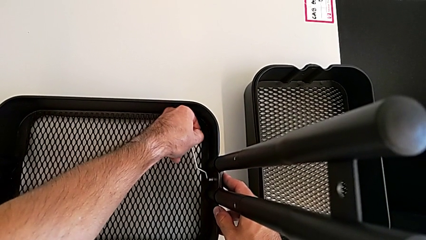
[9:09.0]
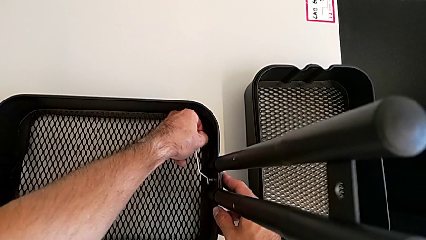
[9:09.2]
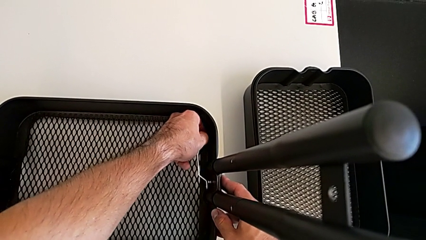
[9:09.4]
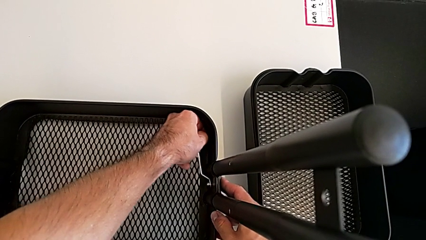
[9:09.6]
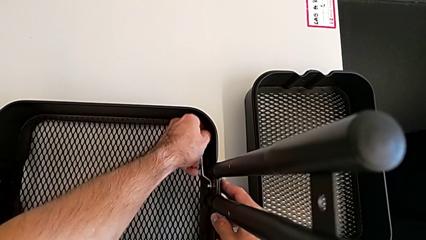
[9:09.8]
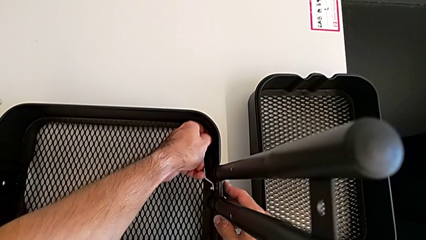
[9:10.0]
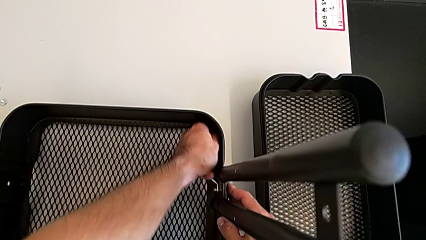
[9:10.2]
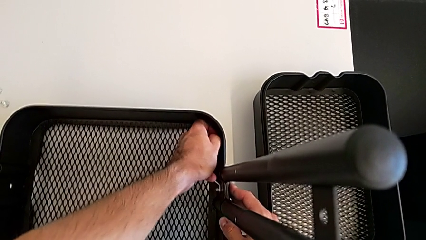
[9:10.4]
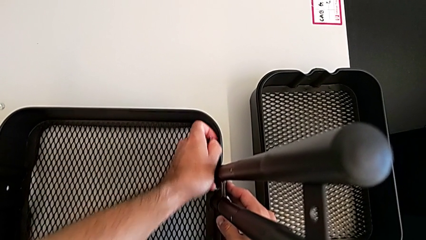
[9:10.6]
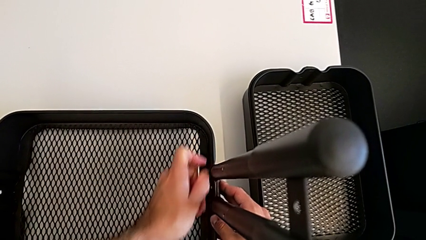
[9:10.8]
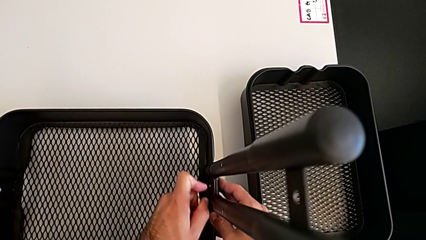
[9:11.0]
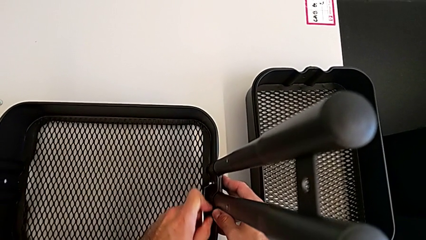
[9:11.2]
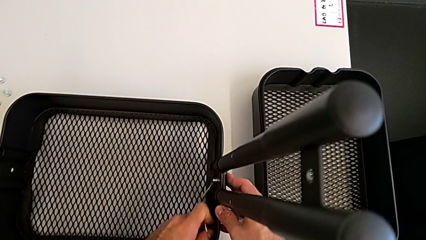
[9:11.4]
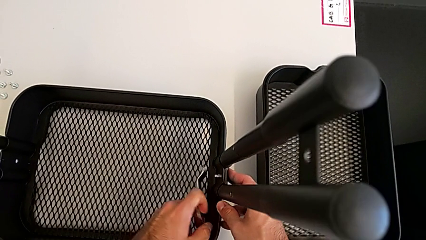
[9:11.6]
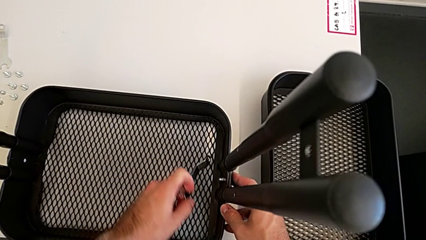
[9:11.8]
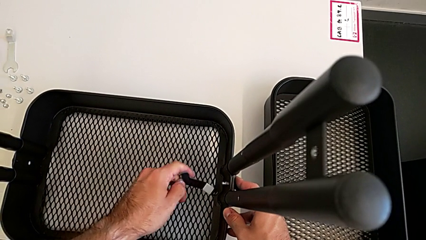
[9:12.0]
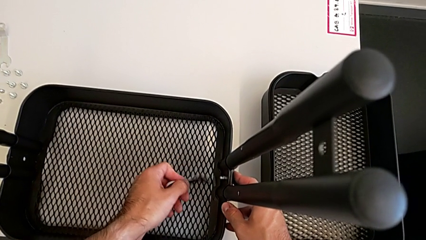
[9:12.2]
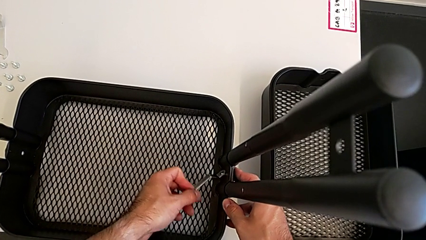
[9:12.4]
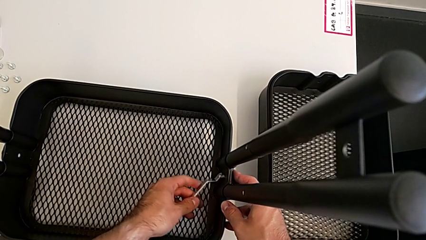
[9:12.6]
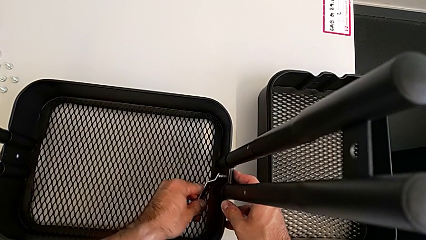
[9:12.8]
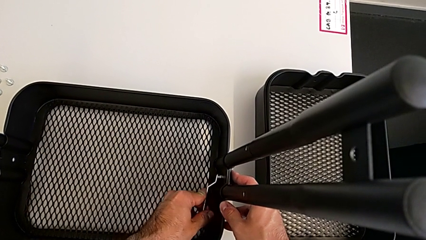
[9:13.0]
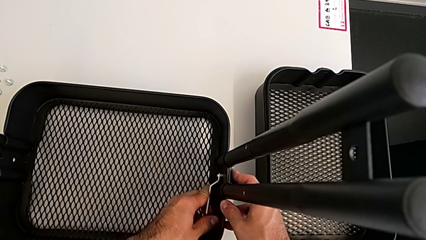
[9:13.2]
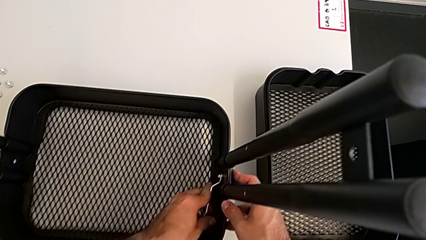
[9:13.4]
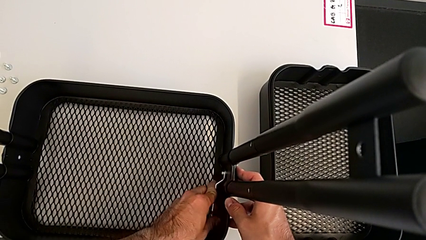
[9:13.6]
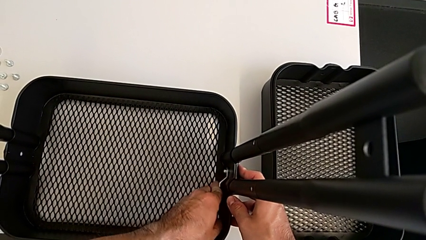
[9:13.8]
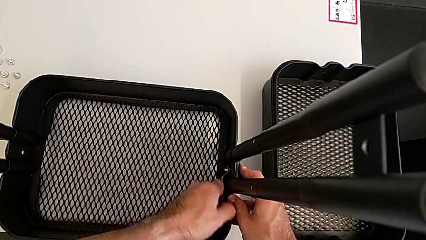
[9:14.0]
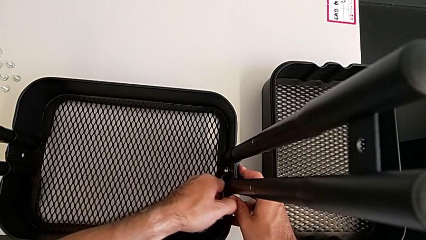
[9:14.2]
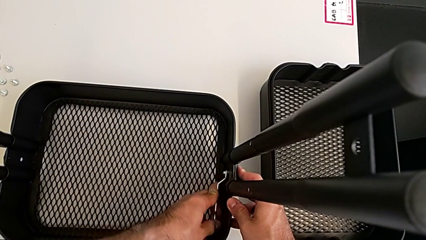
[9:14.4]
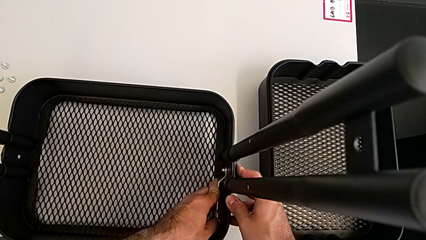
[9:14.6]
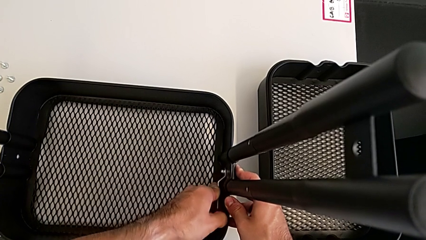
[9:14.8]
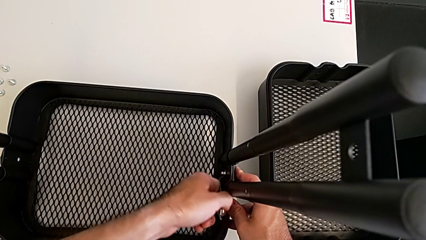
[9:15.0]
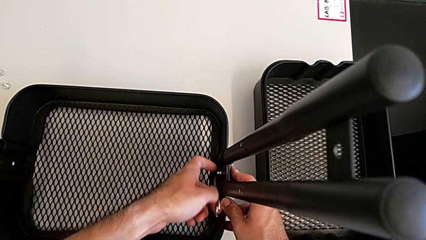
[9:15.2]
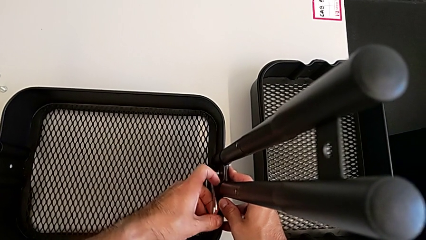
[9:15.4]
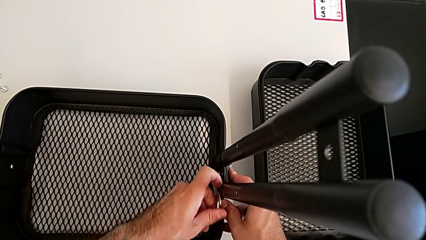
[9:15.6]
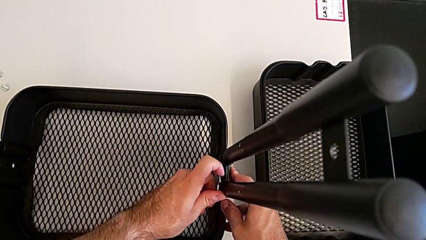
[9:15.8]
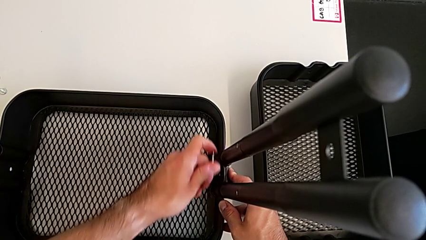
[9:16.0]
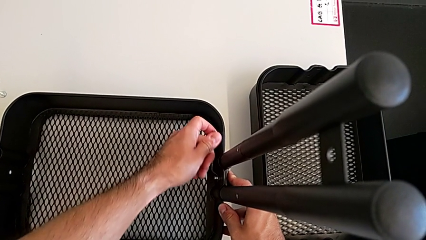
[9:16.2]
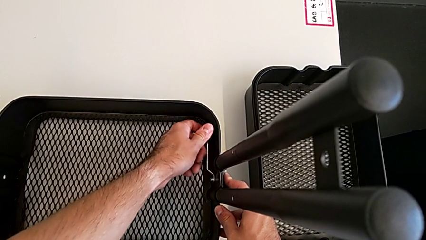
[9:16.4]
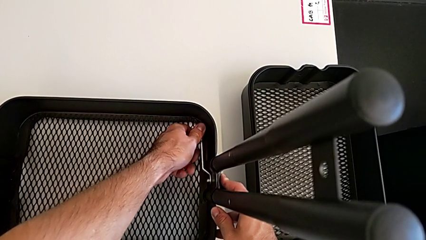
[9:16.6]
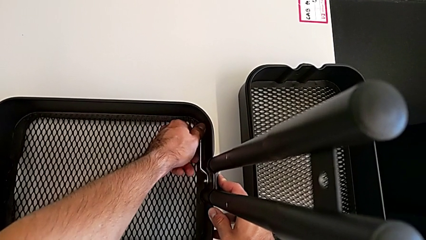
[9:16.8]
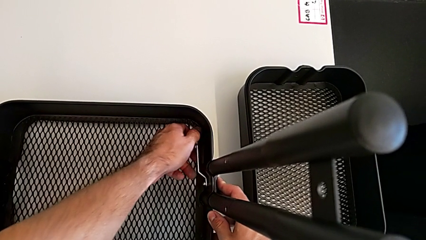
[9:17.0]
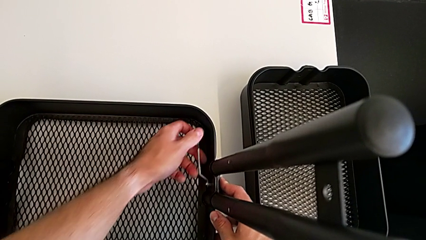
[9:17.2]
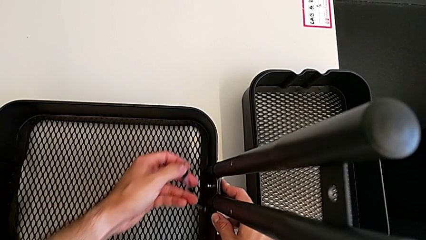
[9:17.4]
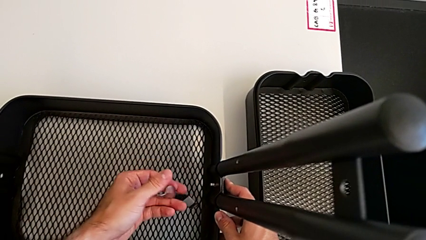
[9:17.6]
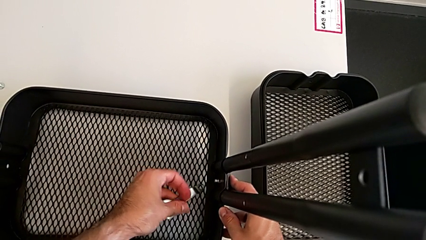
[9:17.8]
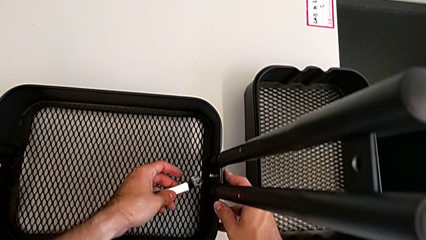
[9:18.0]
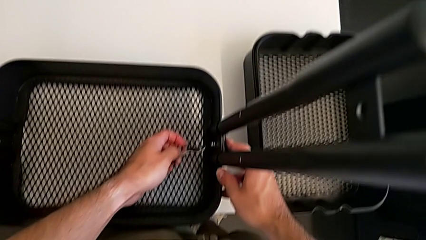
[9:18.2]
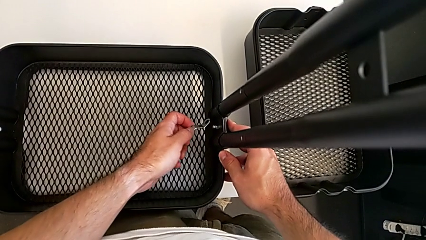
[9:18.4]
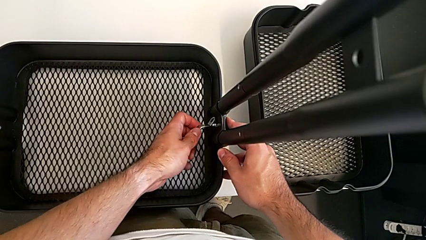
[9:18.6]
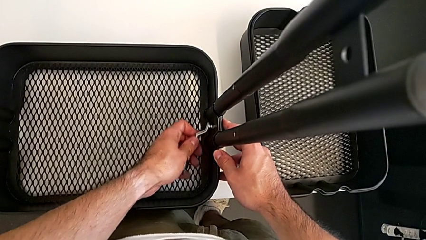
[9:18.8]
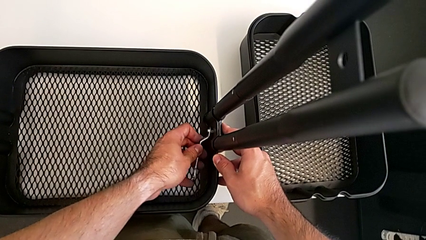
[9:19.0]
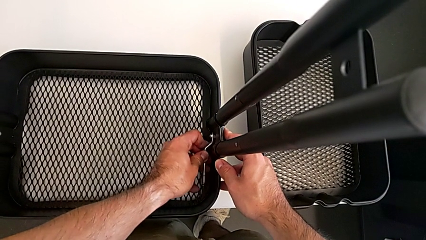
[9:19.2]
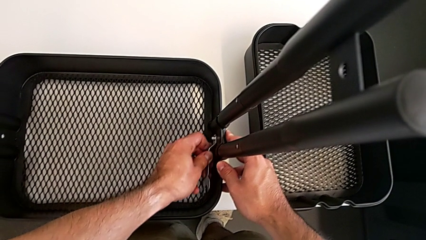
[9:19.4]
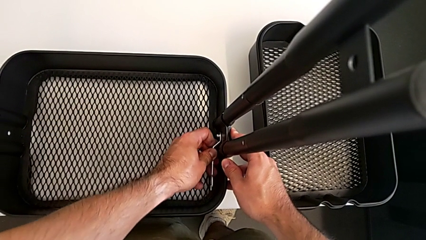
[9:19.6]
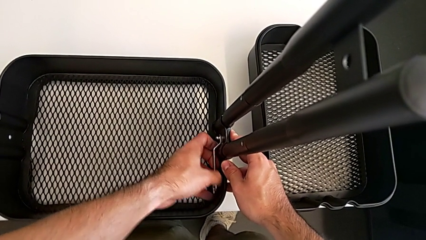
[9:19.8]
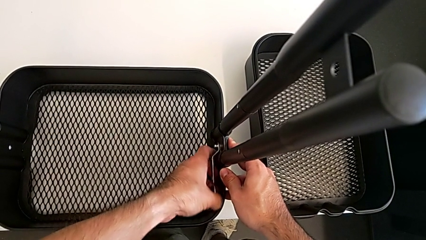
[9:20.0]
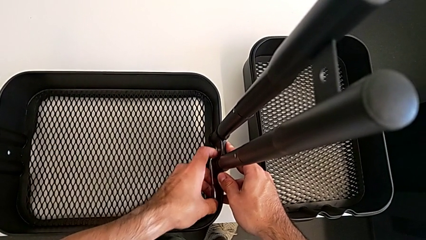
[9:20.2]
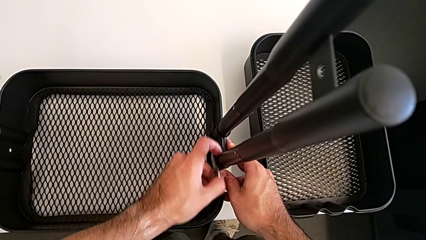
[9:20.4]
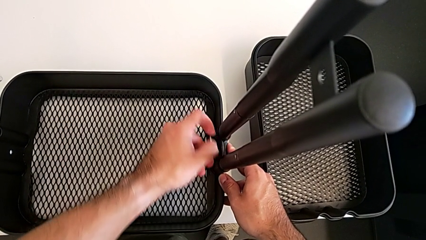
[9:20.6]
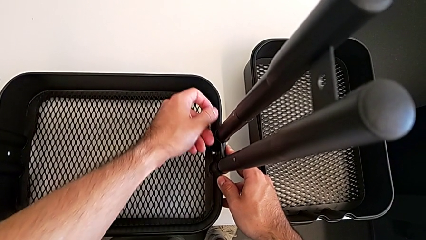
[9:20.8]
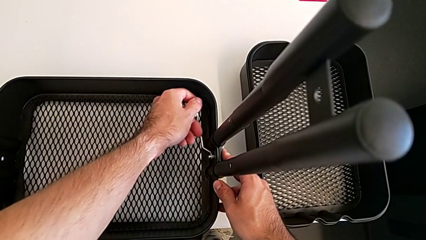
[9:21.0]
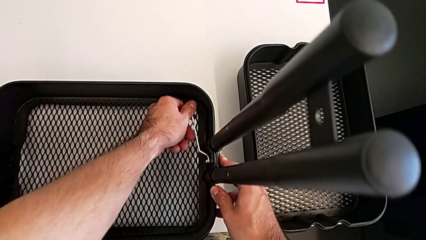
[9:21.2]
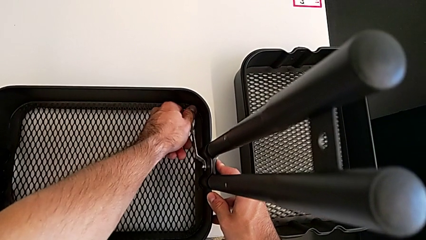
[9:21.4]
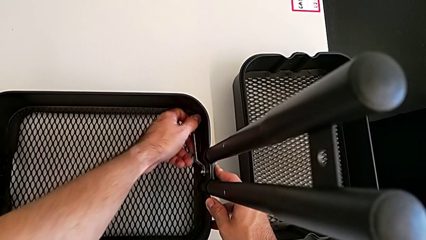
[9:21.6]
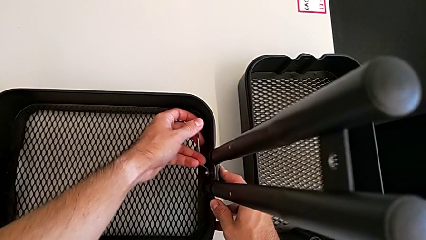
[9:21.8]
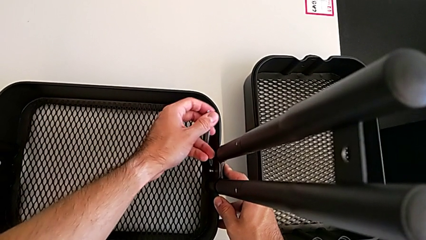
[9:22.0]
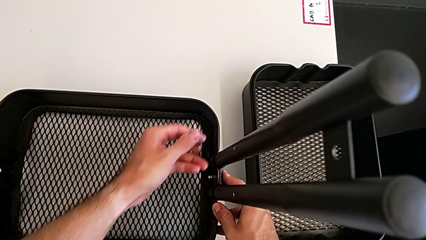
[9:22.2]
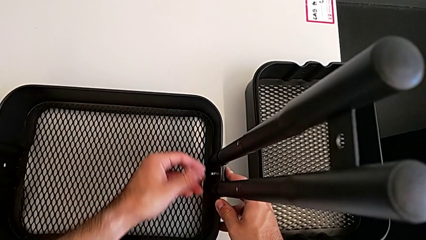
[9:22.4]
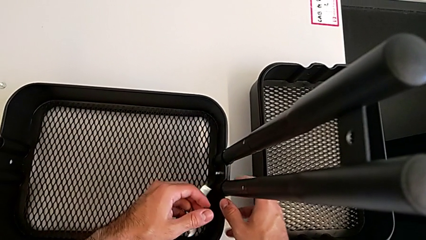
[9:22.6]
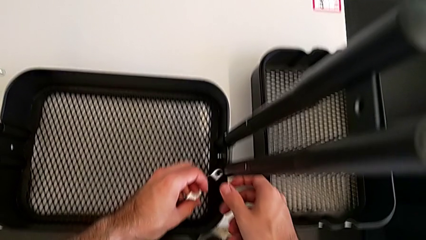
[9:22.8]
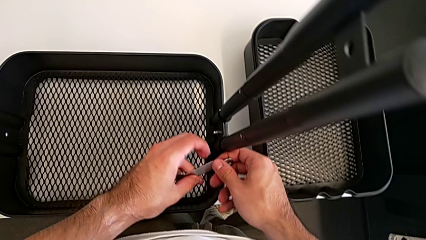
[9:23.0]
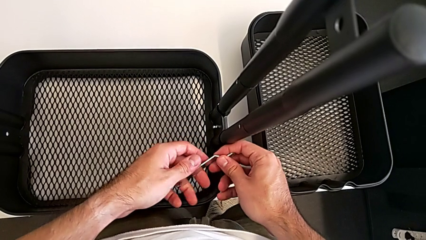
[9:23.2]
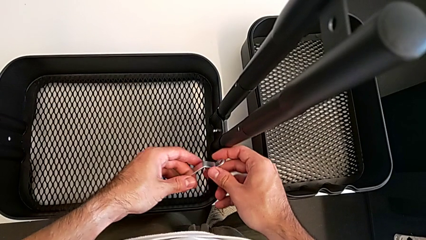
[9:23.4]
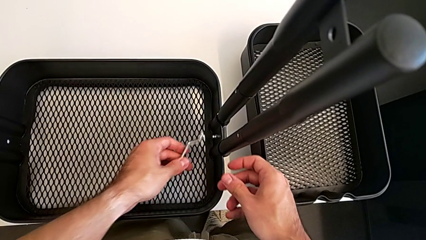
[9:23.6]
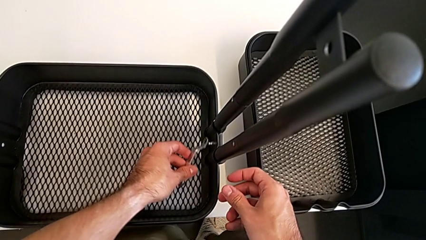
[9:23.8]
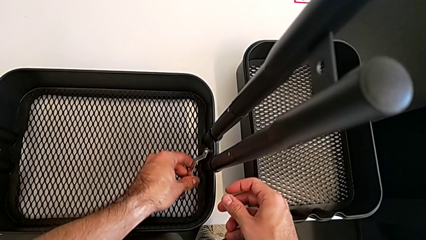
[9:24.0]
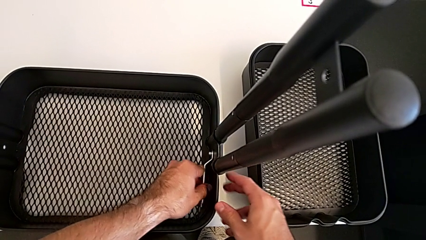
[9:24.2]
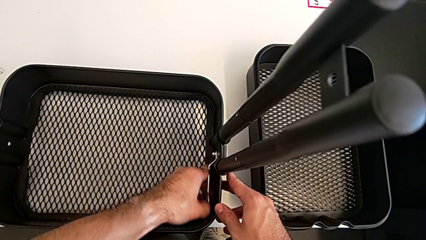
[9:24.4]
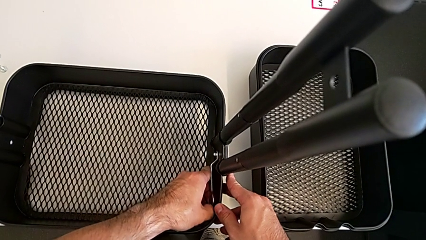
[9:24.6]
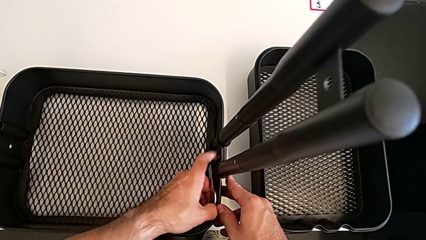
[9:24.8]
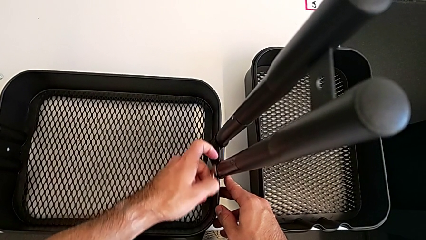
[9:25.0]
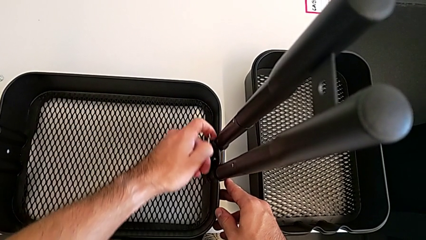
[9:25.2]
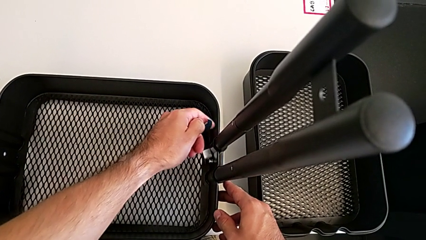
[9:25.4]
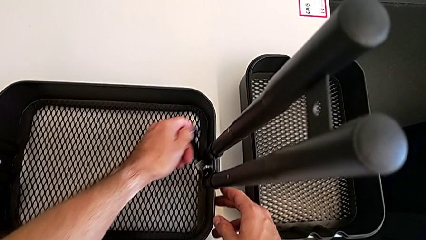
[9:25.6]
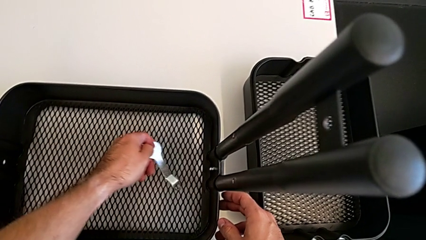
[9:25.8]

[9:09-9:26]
The camera wearer is removing the grid tray at the bottom. They keep unscrewing the right hexagon cap nut and drop the hexagonal wrench.
